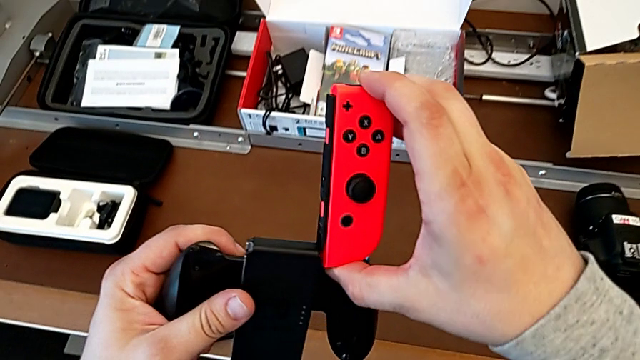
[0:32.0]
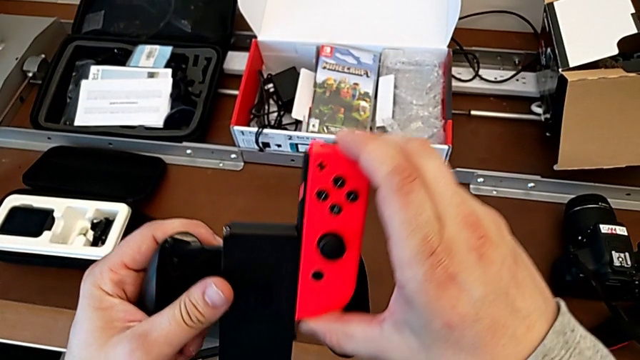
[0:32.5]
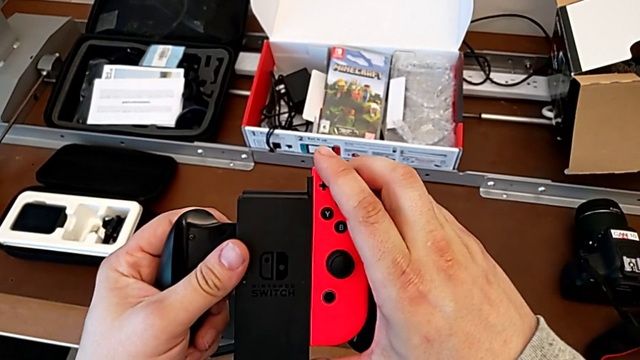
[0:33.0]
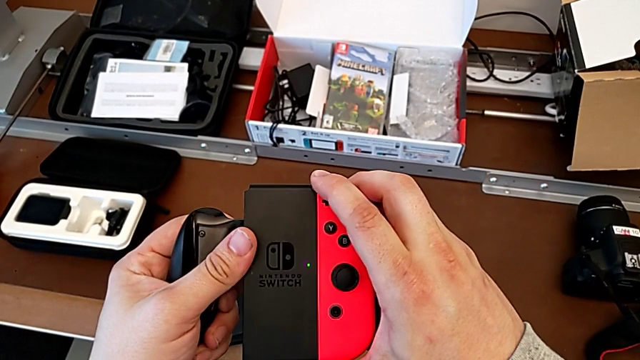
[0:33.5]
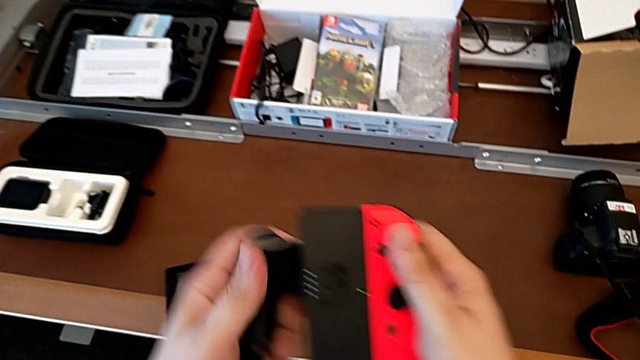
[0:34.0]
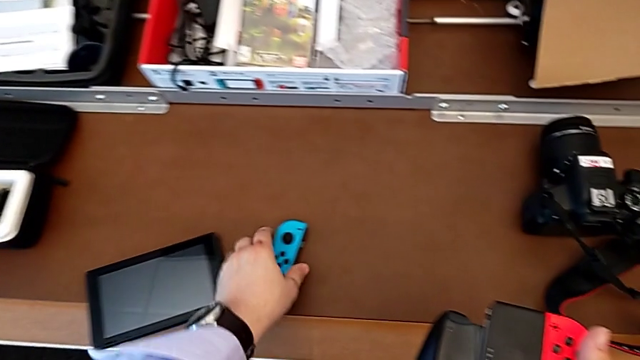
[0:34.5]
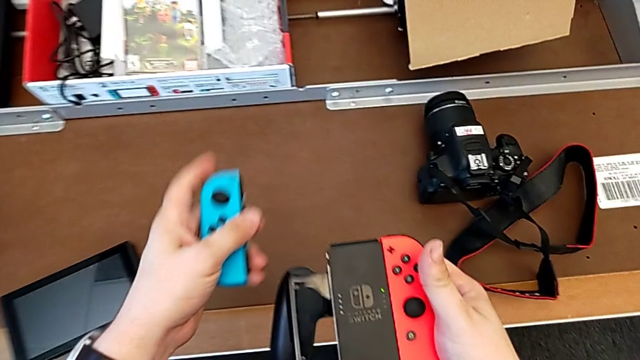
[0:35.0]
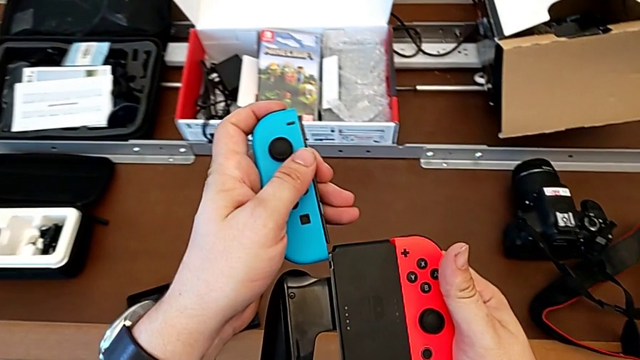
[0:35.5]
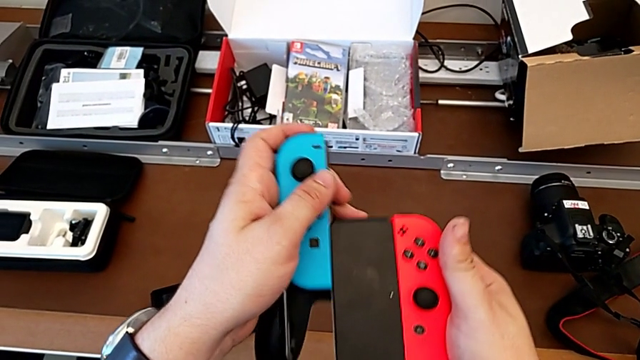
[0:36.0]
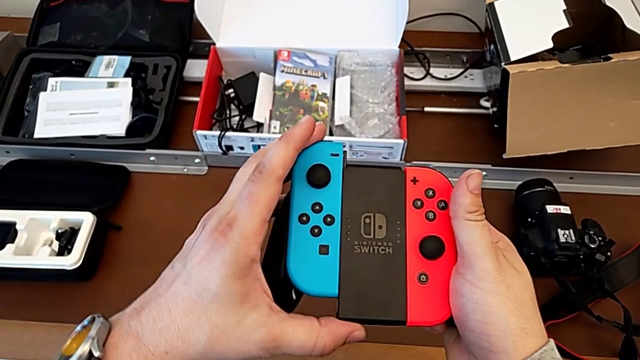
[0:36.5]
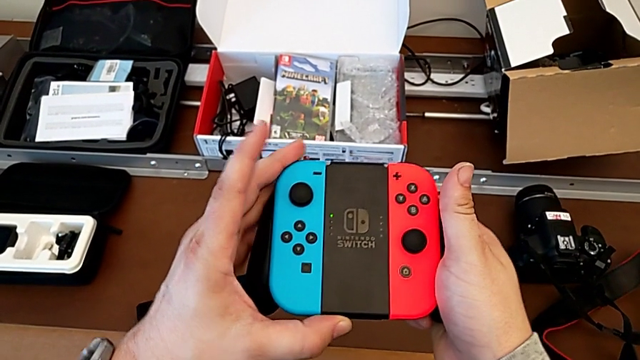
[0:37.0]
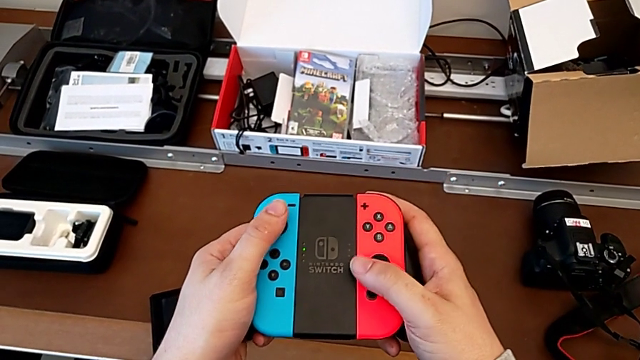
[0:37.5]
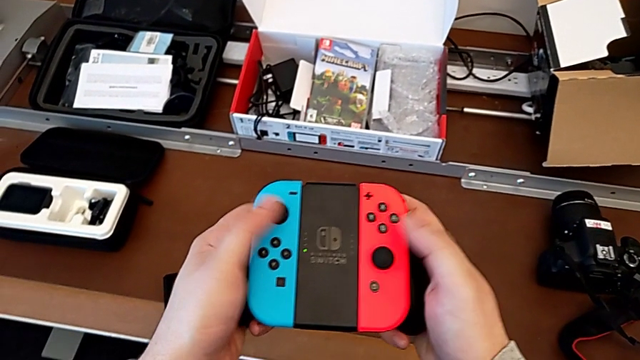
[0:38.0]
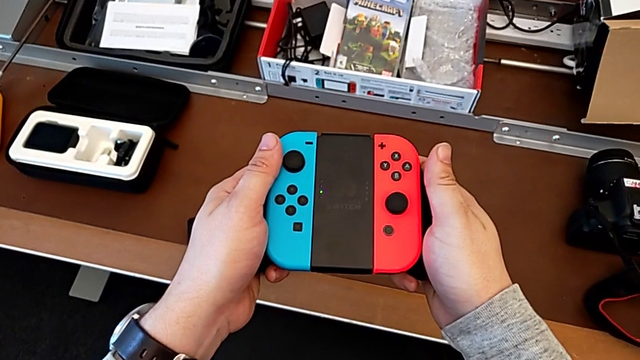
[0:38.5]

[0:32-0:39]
The camera wearer is changing the Nintendo Switch Joy-Cons from the handheld mode into the comfort grip. They insert the red Joy-Con controller, grab the blue Joy-Con controller, lift it and insert it.

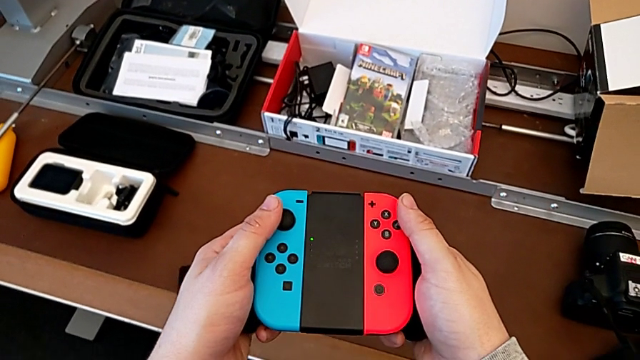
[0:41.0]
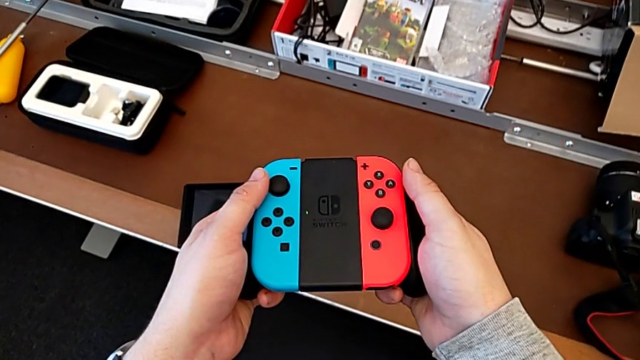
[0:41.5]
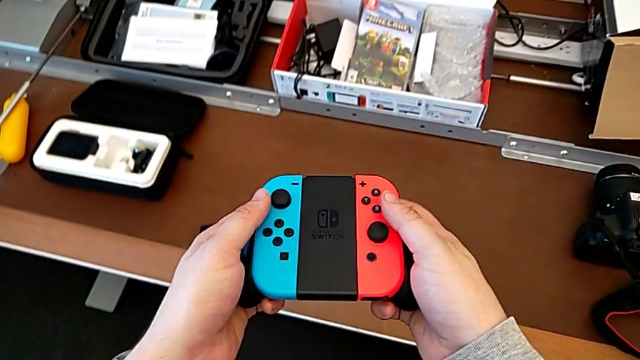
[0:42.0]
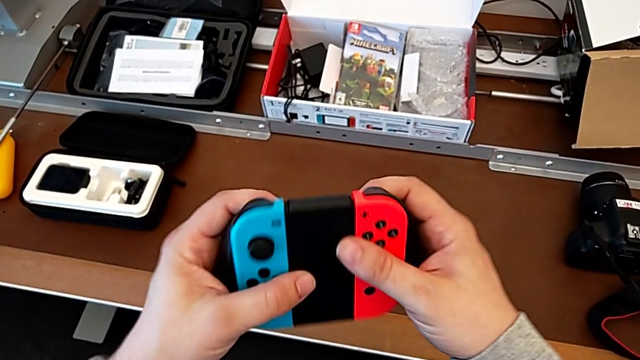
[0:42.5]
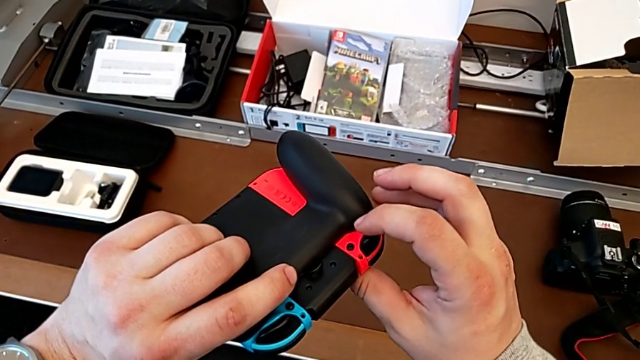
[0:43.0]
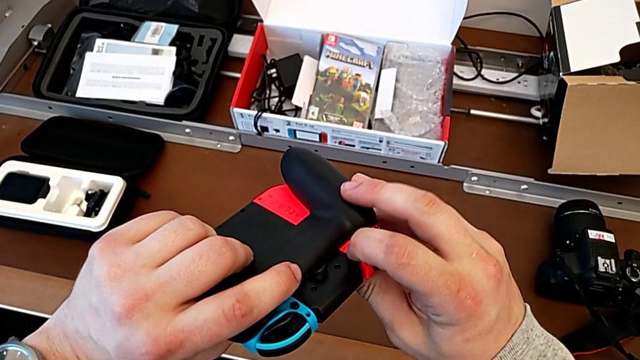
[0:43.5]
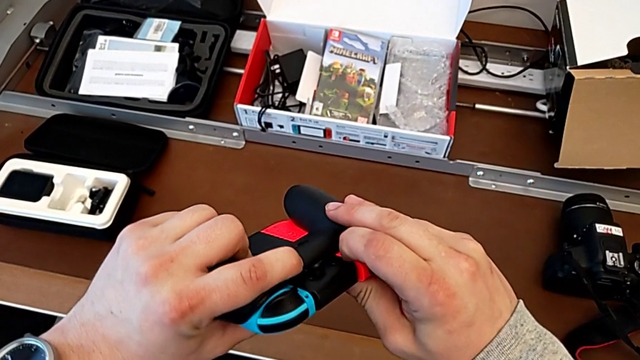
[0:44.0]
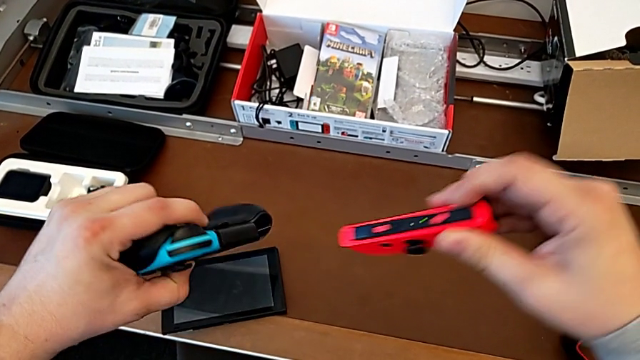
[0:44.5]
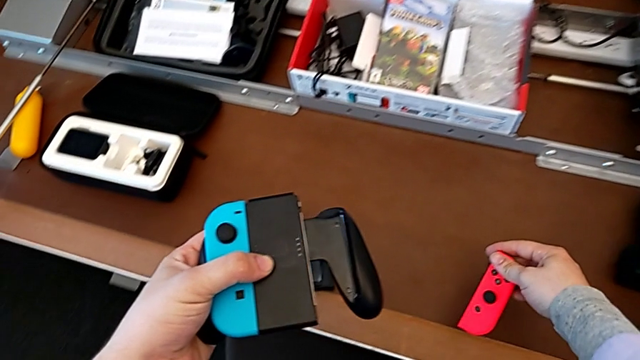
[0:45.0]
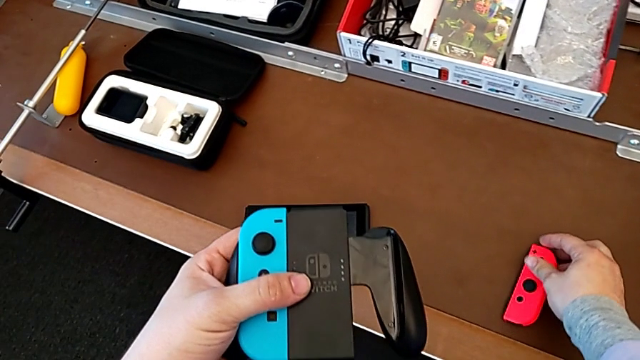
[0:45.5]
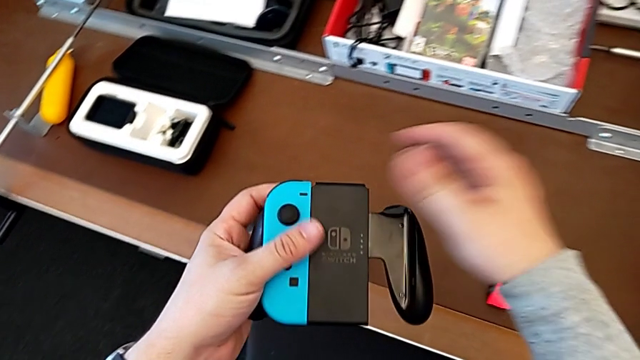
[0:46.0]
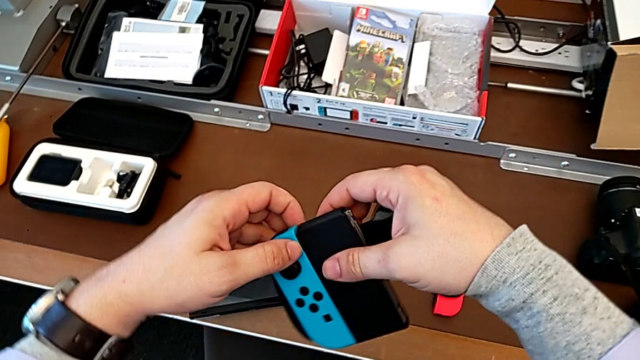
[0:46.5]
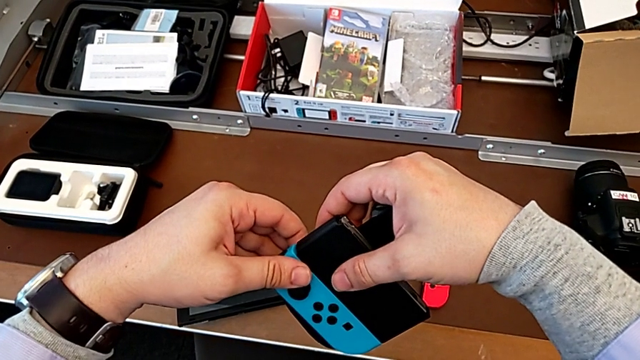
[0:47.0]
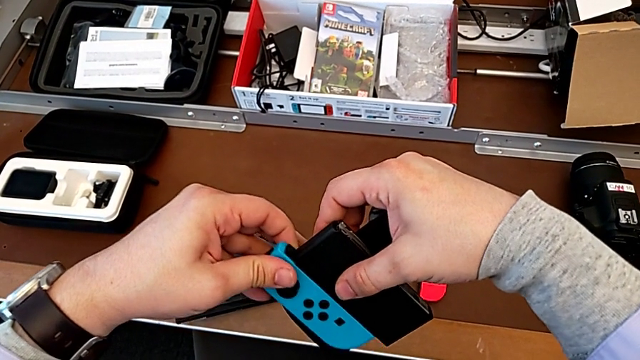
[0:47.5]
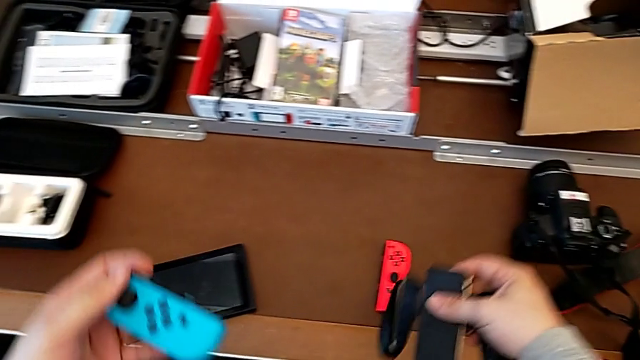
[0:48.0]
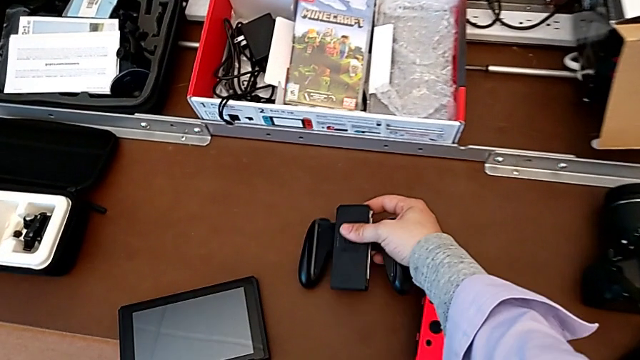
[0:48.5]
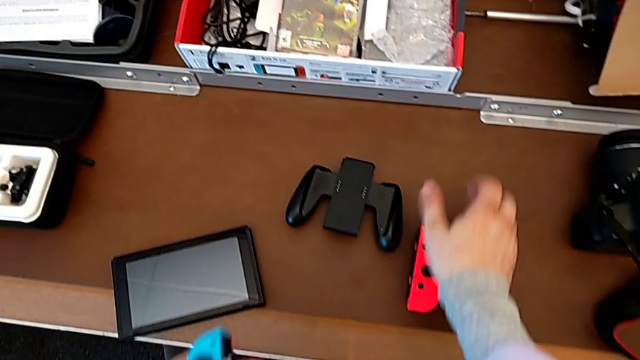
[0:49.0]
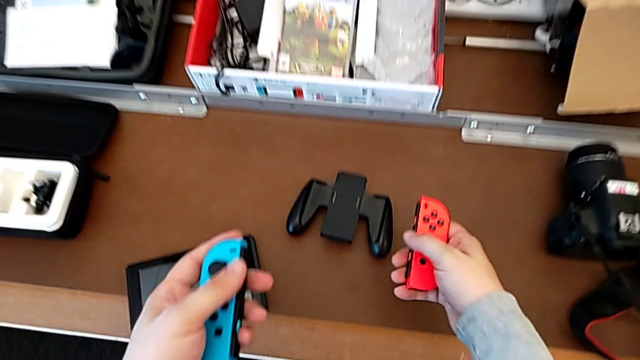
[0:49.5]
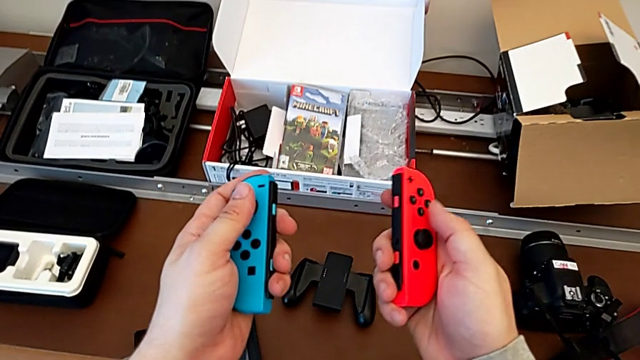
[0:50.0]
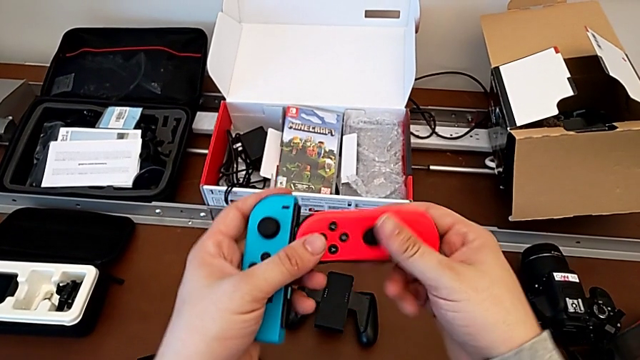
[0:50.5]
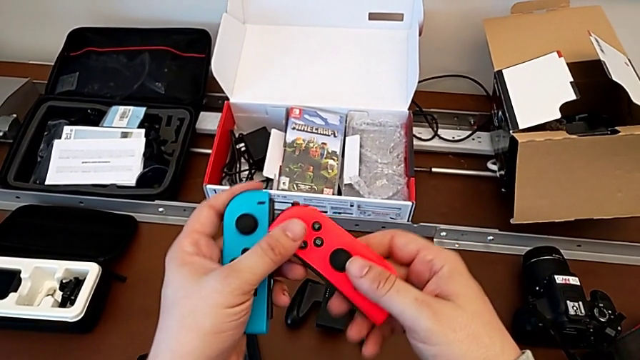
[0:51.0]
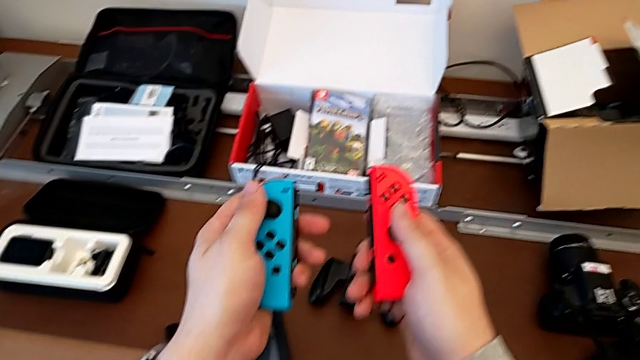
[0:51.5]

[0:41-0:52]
The camera wearer disassembles the Joy-Cons from the comfort grip. They pull the Joy-Con strap lock, disassemble the red Joy-Con controller, place it, place the Joy-Con controller, slide the blue Joy-Con controller, place the comfort grip, grab the red Joy-Con controller and begin to flip it.

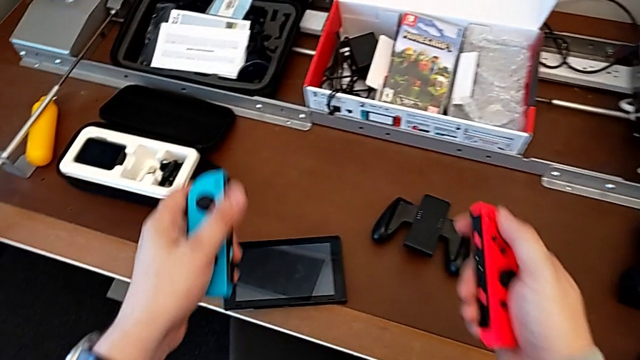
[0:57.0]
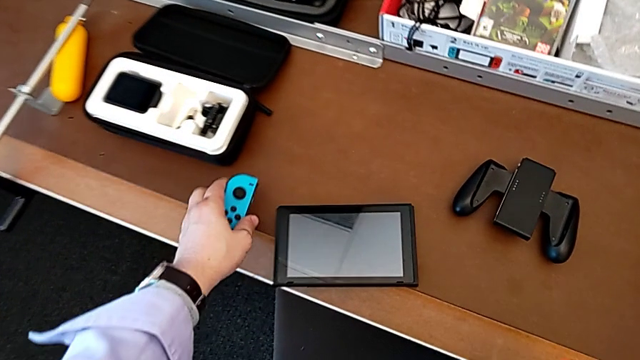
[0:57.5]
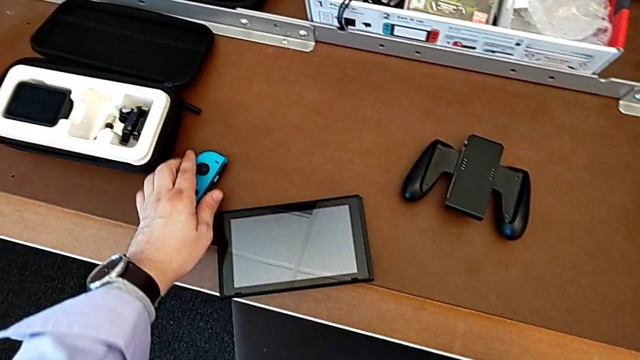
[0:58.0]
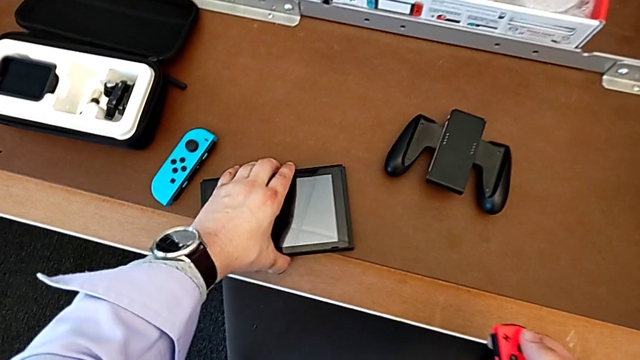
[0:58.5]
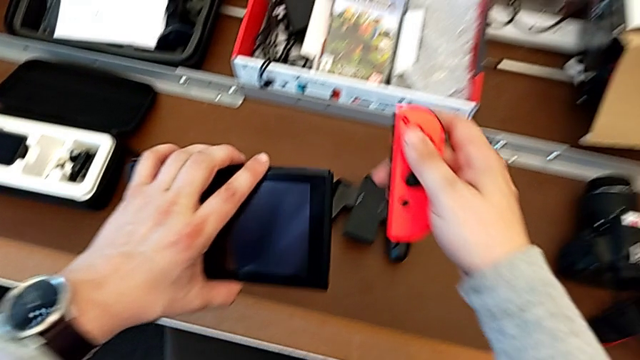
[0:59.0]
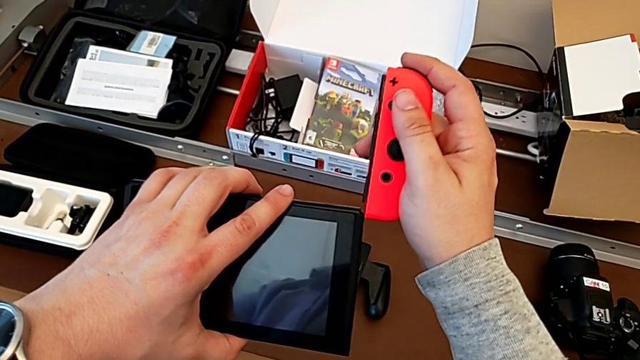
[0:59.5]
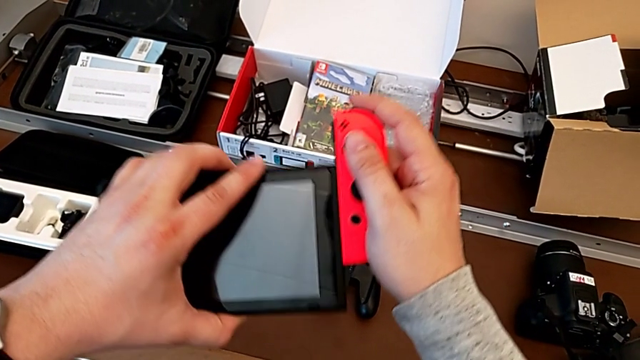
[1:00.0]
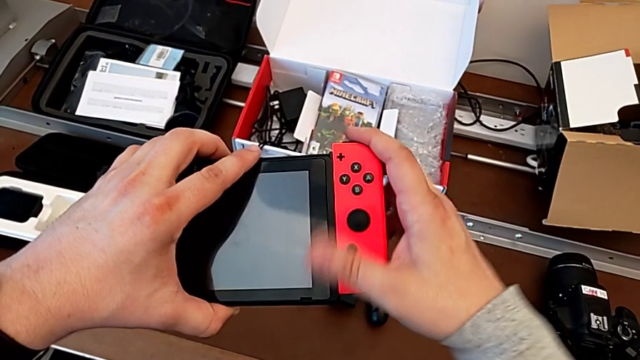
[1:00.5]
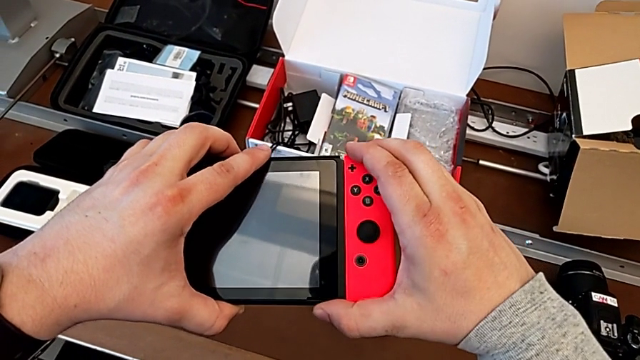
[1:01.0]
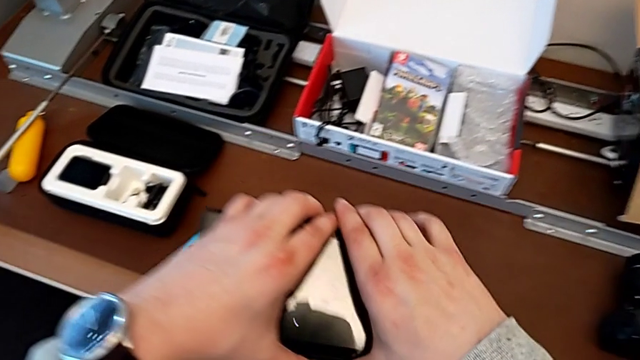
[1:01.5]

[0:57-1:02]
The camera wearer is assembling the Joy-Cons into the Nintendo Switch. They place the blue Joy-Con controller with the left hand, lift the Nintendo Switch with the left hand and insert the red Joy-Con controller with the right hand.
